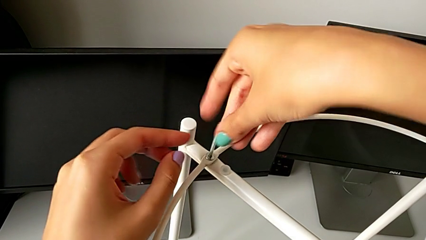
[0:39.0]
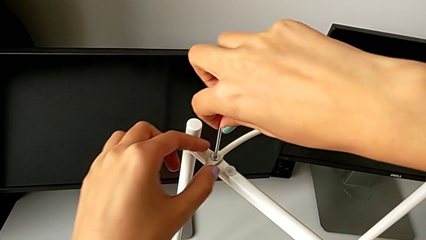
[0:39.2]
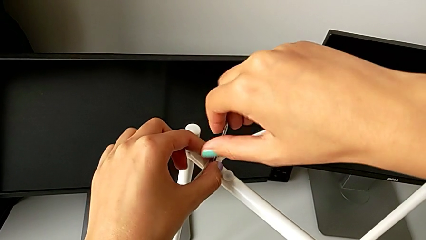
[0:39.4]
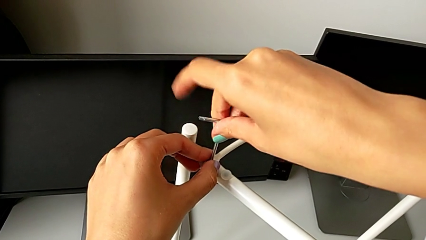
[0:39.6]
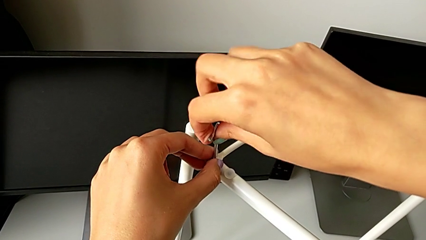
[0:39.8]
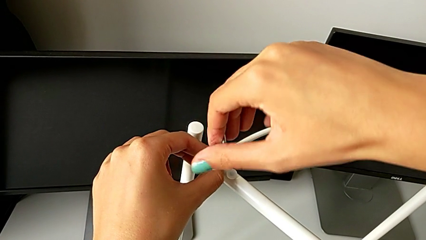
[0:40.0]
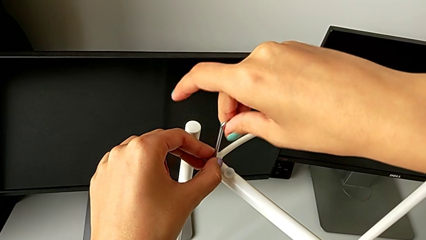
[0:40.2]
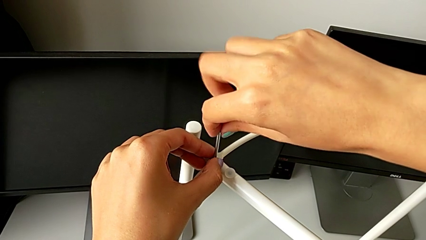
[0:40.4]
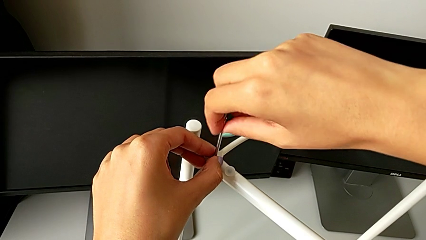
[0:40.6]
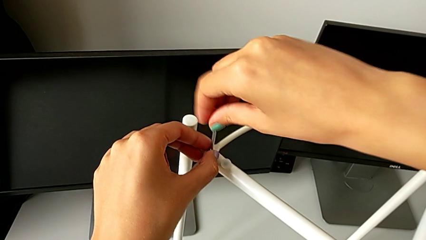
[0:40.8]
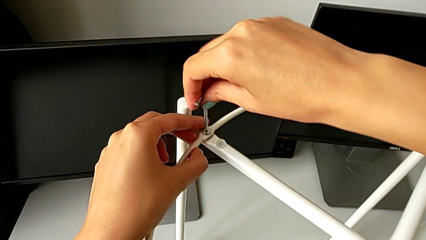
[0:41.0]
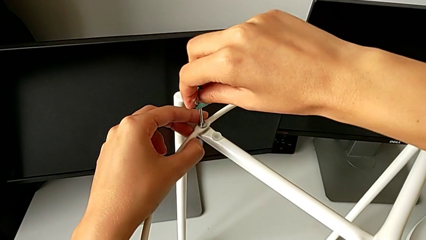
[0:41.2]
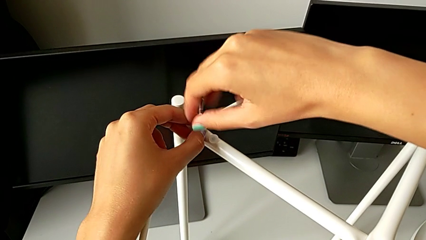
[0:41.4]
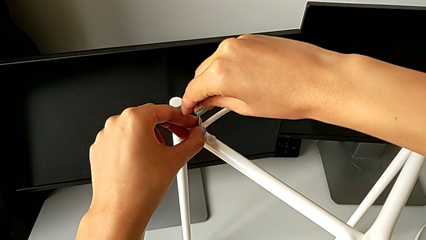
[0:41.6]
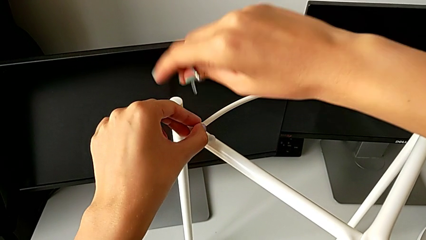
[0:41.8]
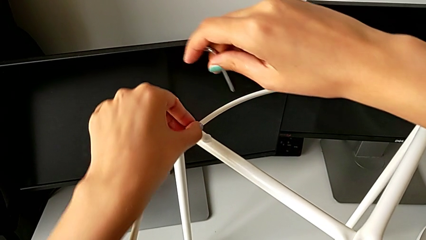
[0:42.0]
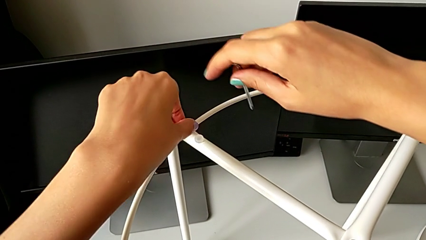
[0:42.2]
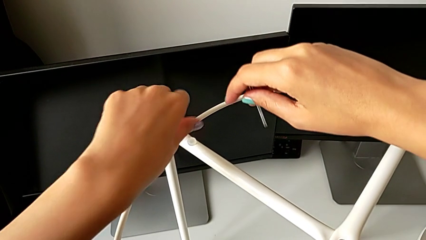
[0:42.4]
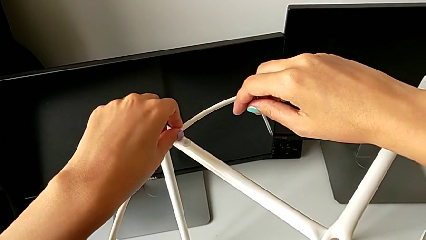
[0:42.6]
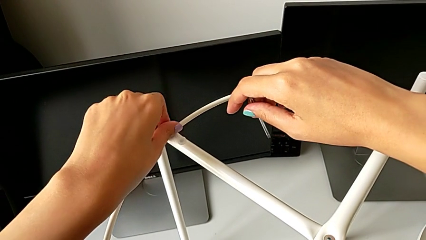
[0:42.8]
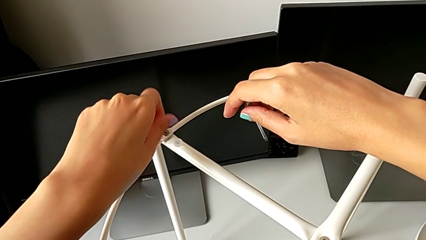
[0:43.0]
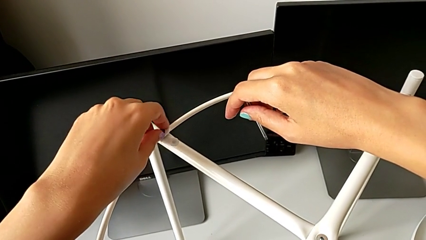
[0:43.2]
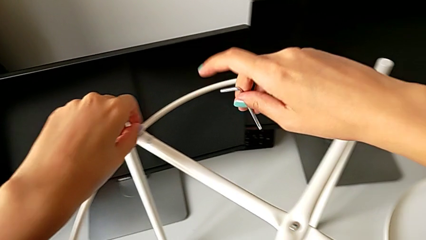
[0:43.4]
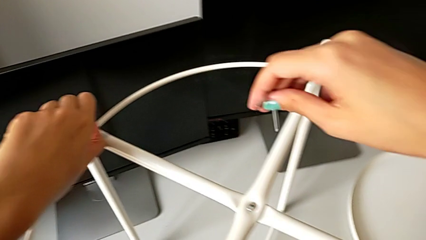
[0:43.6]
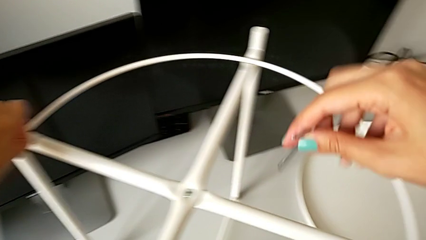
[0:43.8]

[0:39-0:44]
The camera wearer is unscrewing the hex socket head. They unscrew the hex socket head, withdraw the Allen wrench and unscrew the hex socket head.

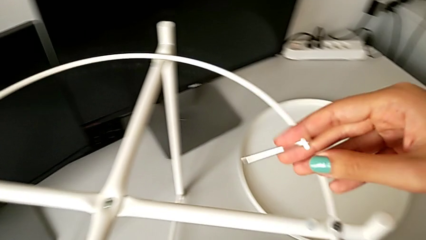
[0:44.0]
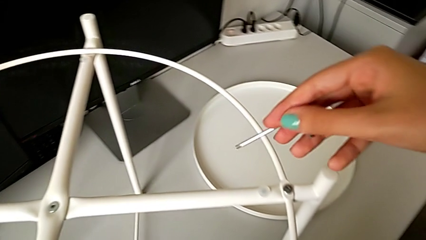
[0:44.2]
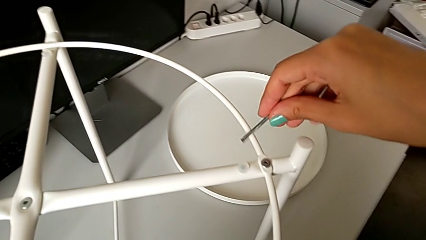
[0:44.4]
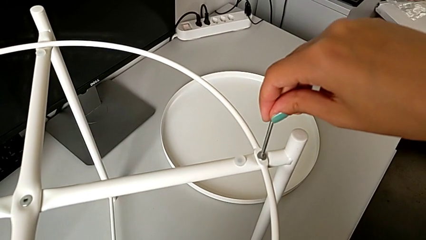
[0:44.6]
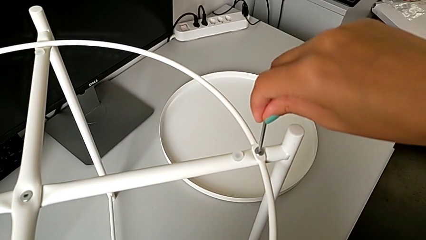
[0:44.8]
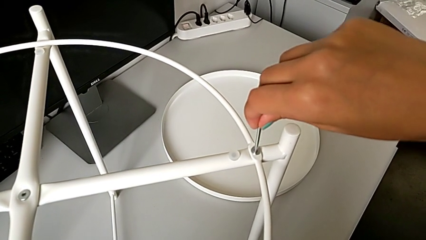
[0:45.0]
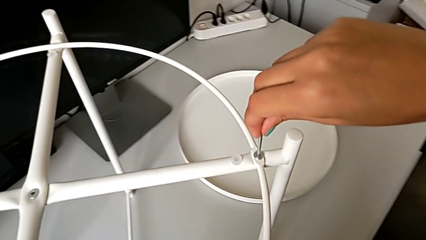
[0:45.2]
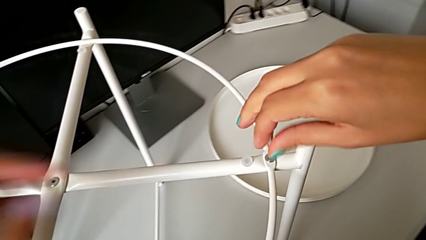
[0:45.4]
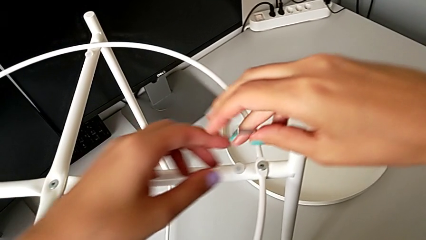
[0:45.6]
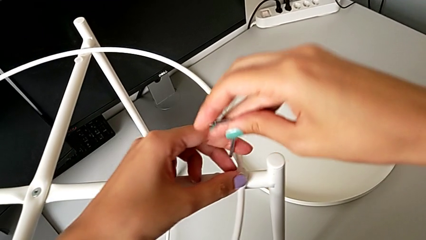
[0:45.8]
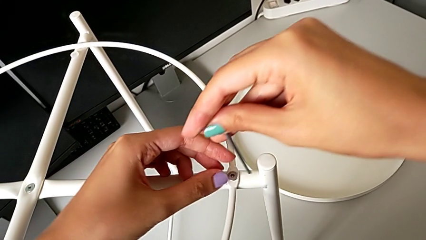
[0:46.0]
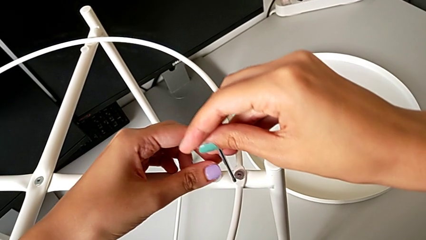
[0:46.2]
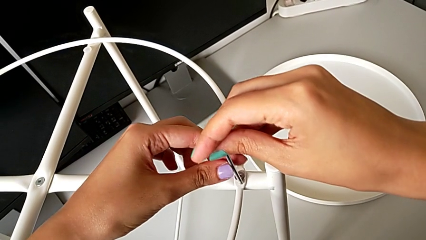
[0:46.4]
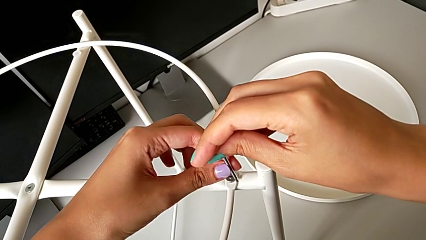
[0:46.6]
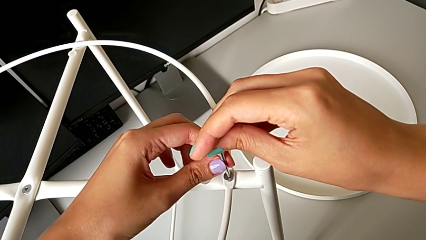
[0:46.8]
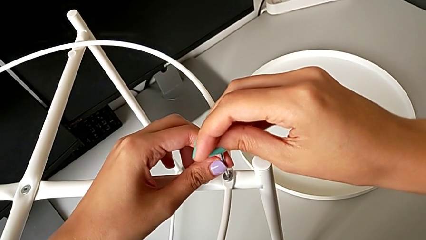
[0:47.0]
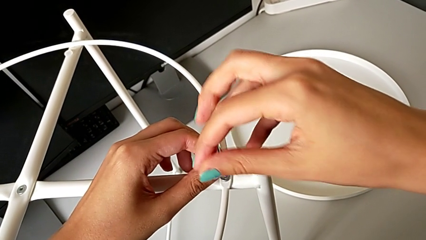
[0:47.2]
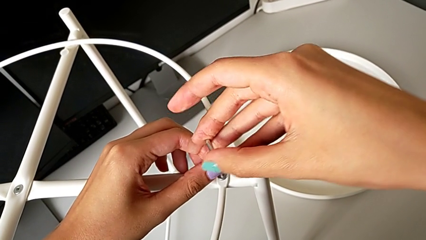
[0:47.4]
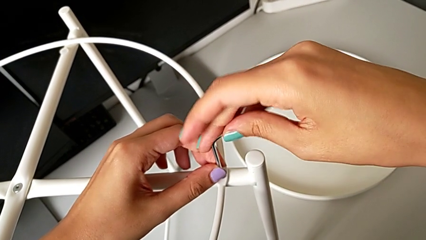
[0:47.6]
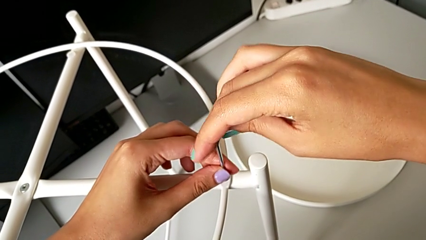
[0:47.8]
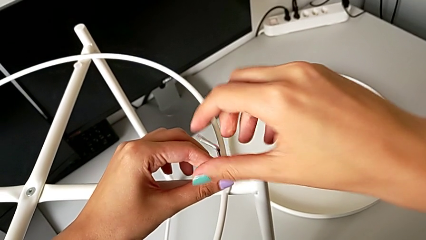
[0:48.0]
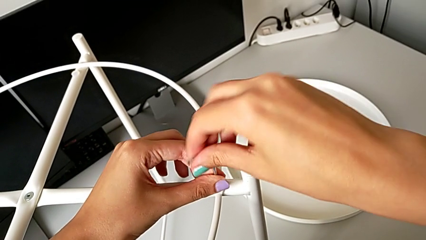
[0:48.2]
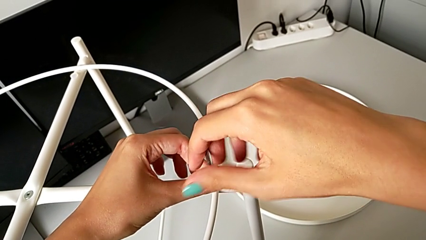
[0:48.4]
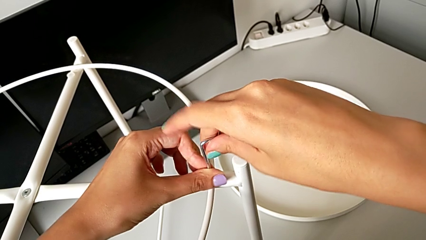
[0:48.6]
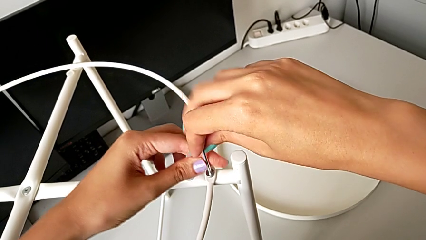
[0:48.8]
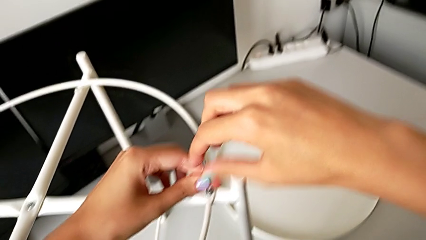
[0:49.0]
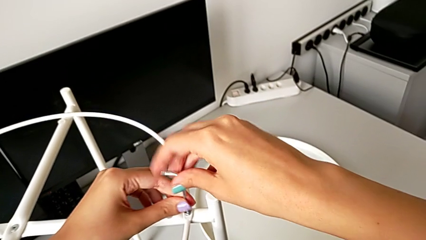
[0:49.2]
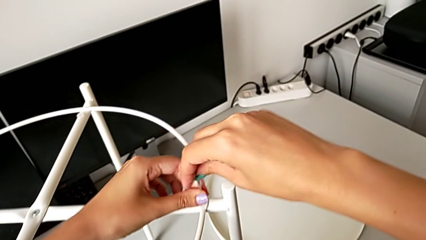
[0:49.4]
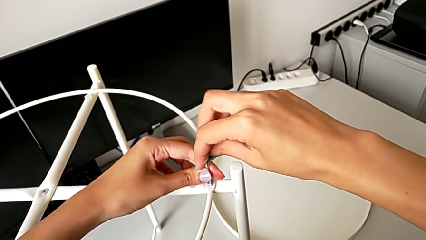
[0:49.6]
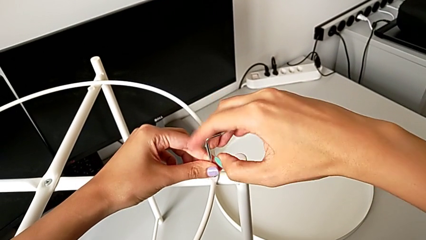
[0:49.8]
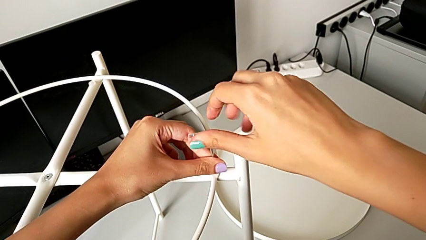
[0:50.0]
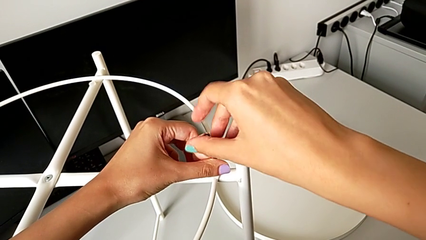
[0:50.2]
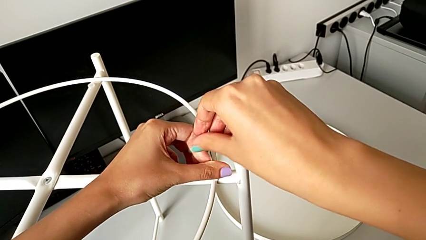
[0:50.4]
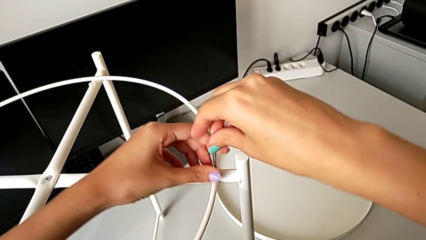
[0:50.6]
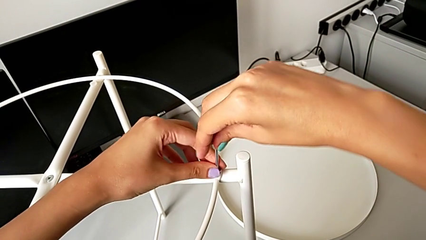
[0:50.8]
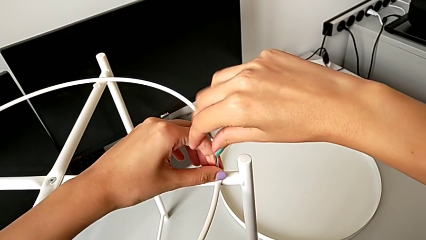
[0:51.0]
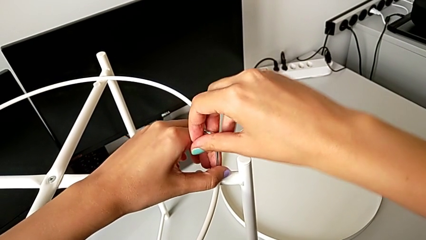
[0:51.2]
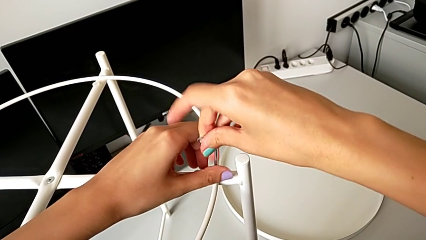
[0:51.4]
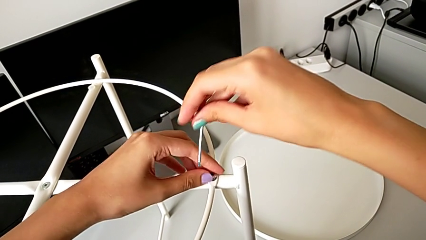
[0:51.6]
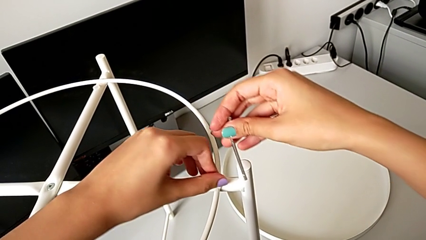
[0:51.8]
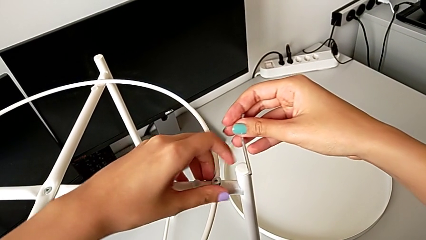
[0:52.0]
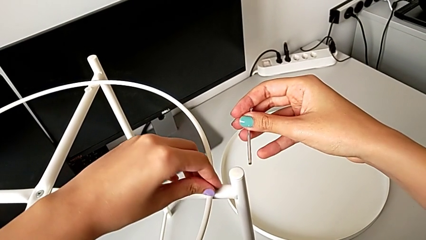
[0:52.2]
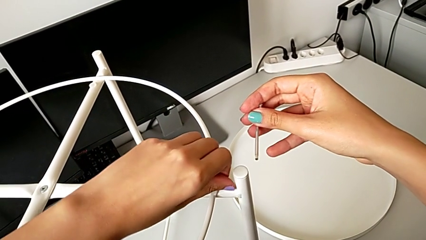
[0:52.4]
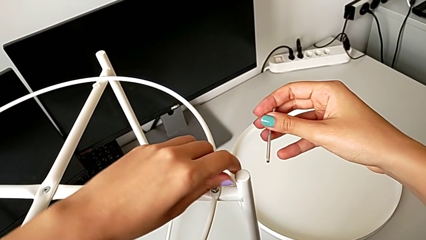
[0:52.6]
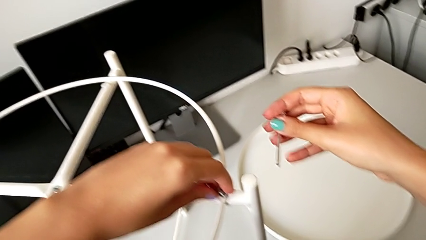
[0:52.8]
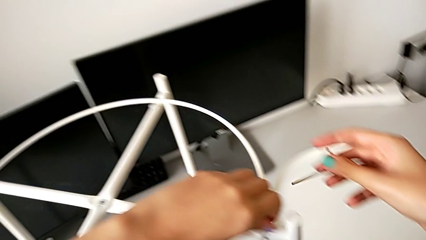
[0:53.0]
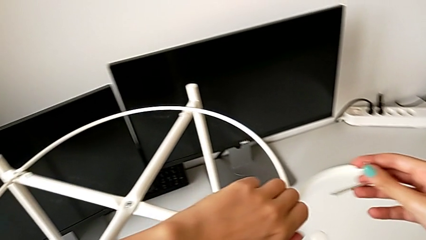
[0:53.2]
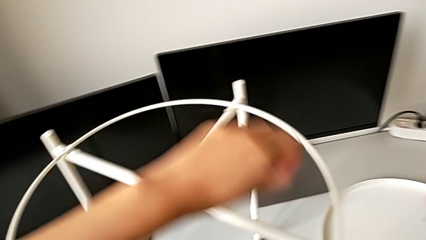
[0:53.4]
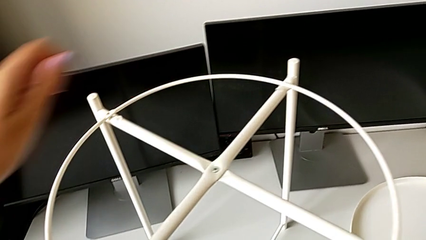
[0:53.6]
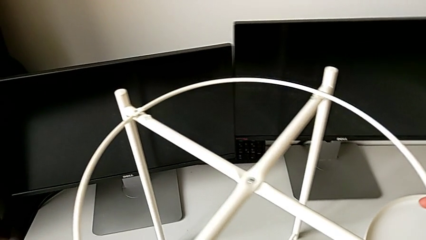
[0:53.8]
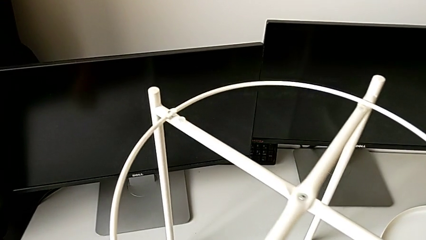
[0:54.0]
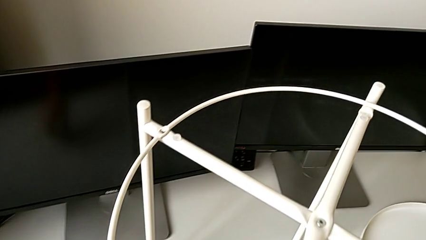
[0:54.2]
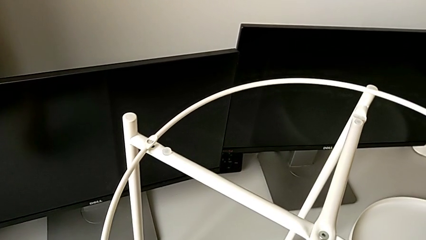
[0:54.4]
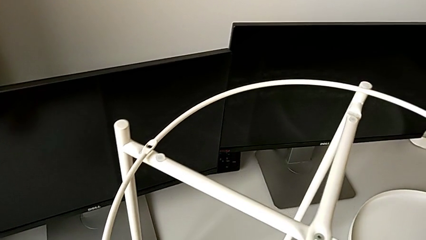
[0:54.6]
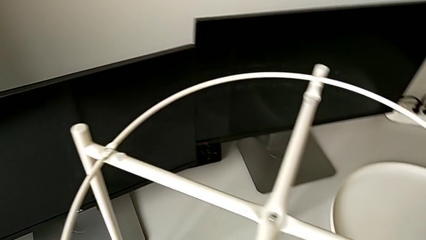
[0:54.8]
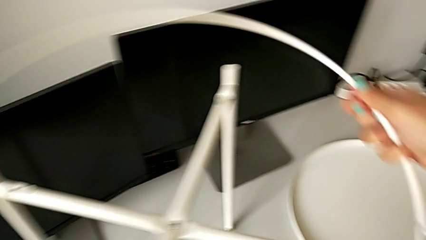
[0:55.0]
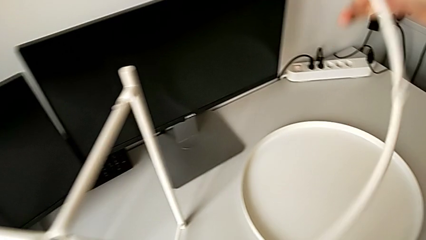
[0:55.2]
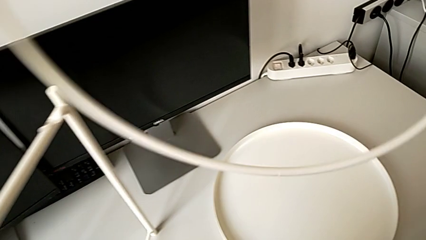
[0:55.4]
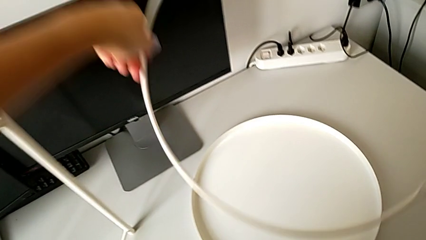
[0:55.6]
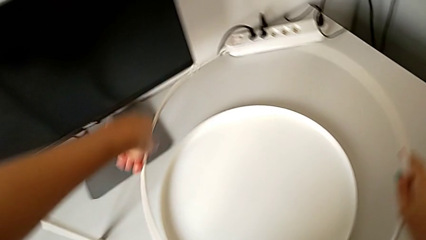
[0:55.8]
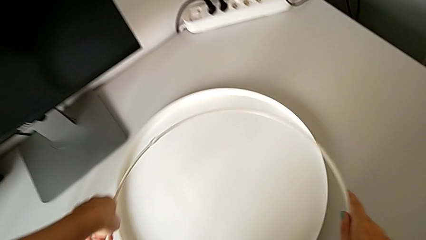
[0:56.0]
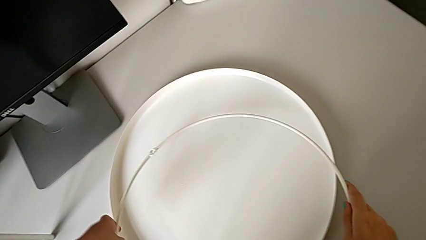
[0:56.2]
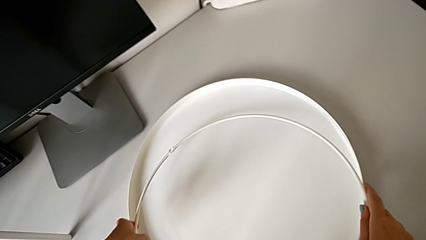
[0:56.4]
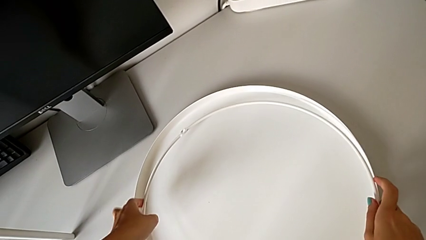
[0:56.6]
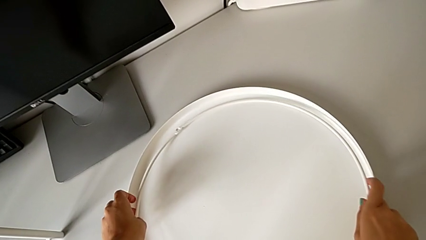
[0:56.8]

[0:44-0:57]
The camera wearer disassembles the circle. They insert the Allen wrench, unscrew the hex socket head, withdraw the Allen wrench, unscrew the hex socket head, disassemble it, place it, grab the circle, disassemble it, lift it and place it.
